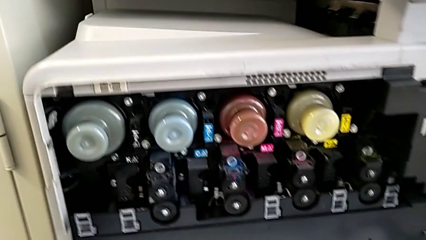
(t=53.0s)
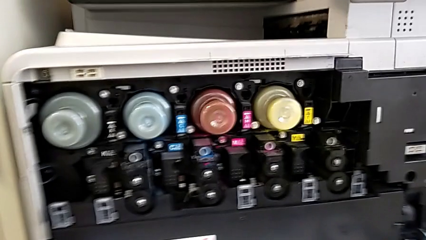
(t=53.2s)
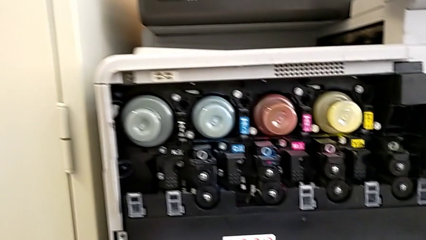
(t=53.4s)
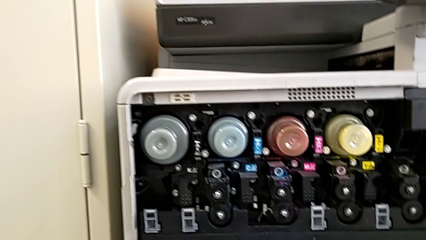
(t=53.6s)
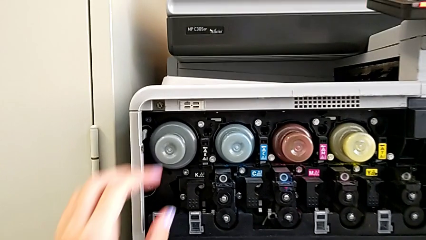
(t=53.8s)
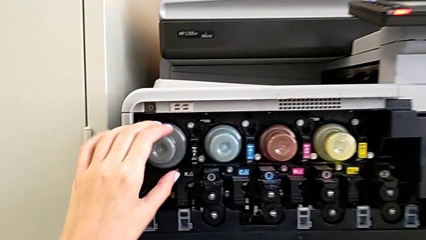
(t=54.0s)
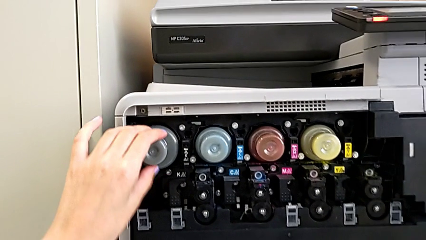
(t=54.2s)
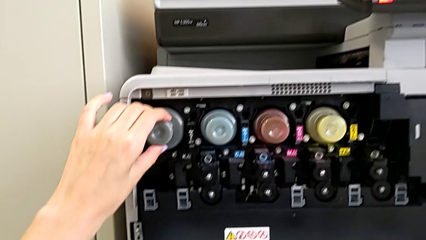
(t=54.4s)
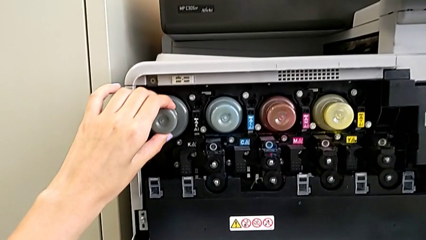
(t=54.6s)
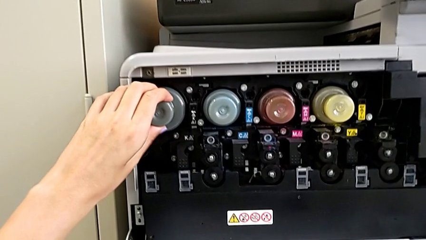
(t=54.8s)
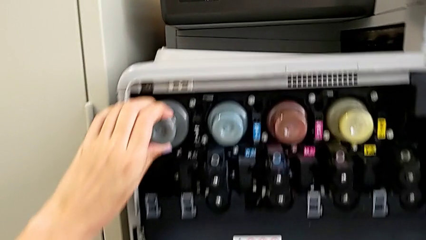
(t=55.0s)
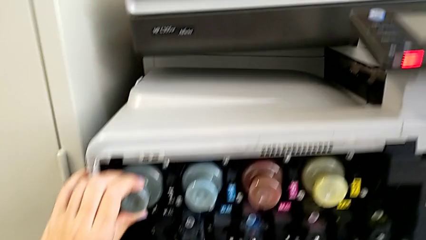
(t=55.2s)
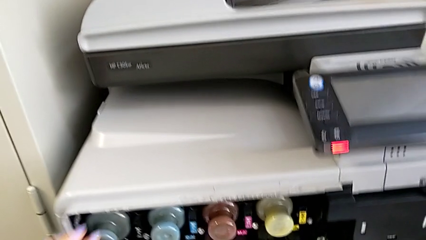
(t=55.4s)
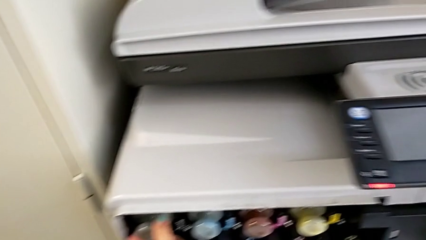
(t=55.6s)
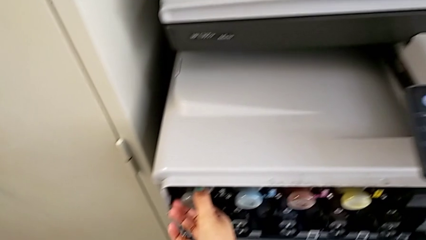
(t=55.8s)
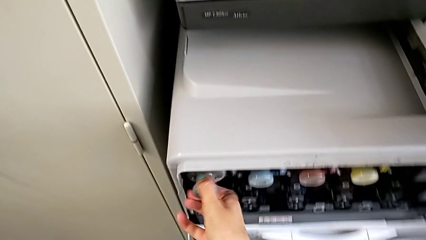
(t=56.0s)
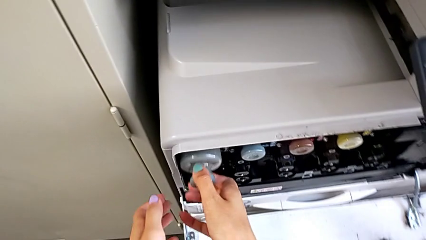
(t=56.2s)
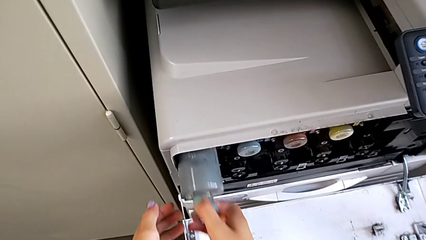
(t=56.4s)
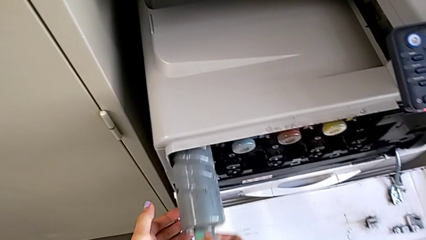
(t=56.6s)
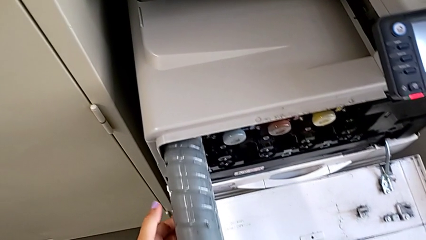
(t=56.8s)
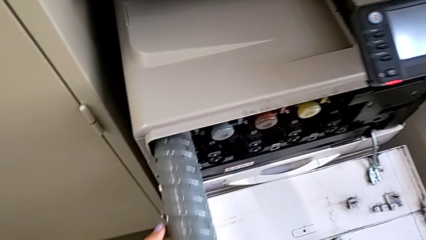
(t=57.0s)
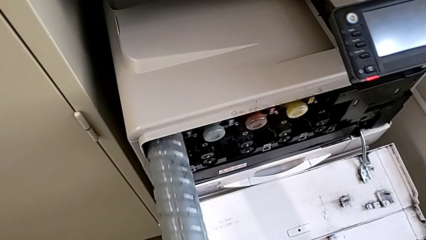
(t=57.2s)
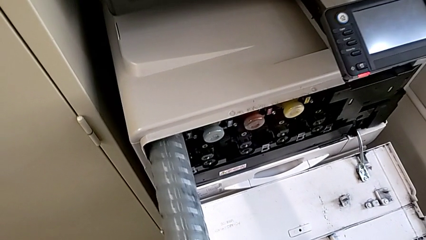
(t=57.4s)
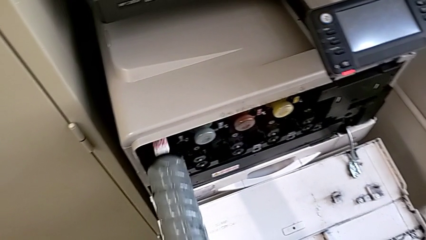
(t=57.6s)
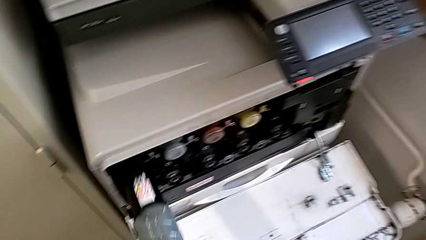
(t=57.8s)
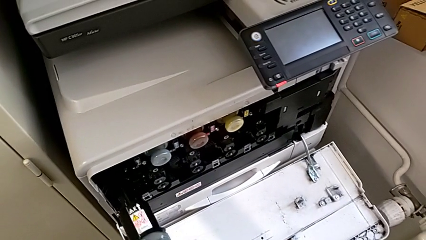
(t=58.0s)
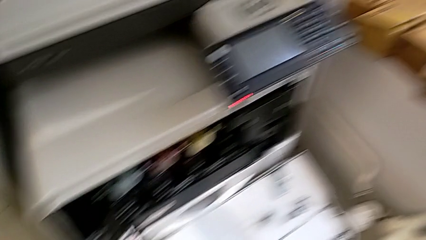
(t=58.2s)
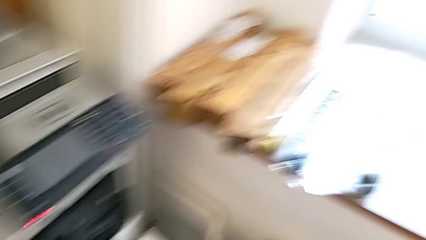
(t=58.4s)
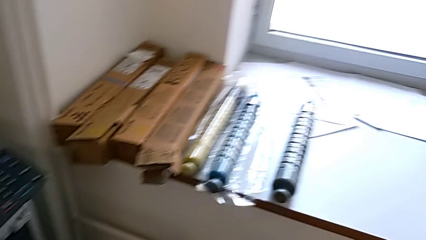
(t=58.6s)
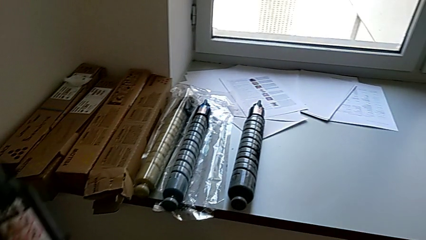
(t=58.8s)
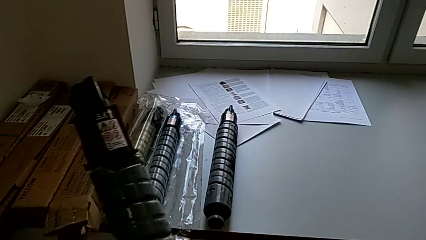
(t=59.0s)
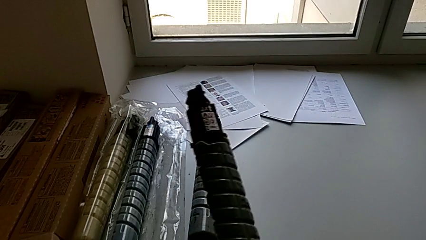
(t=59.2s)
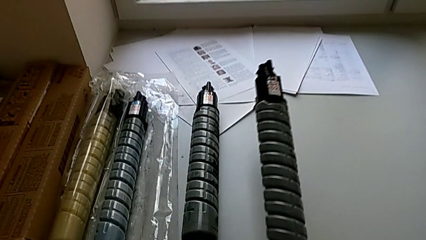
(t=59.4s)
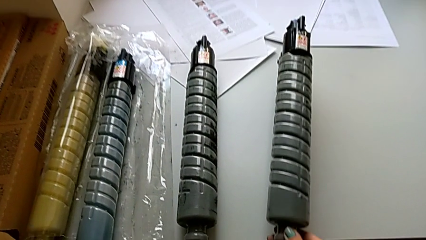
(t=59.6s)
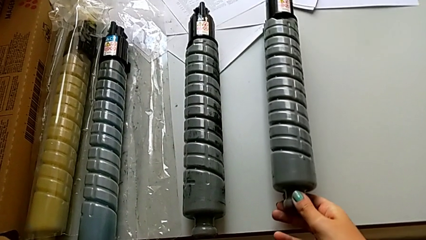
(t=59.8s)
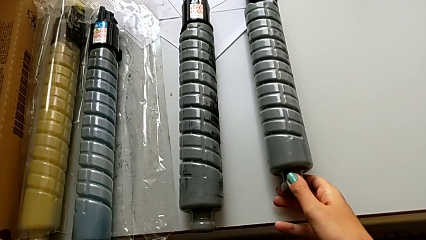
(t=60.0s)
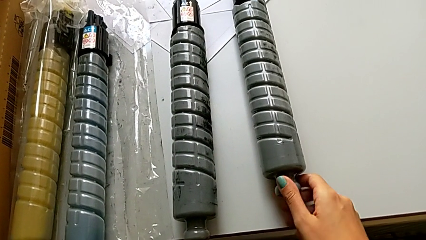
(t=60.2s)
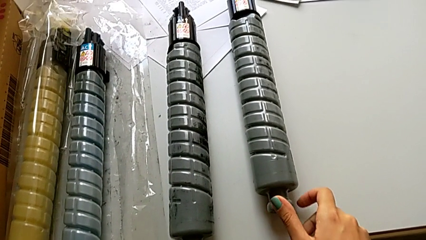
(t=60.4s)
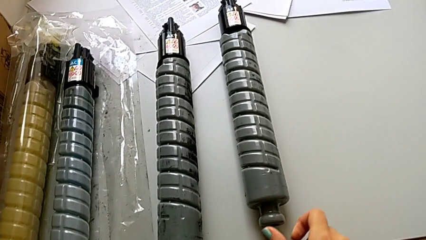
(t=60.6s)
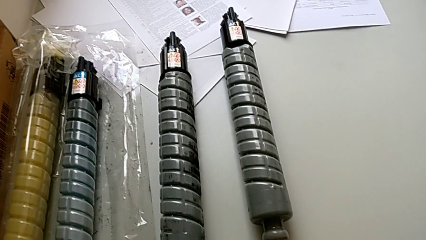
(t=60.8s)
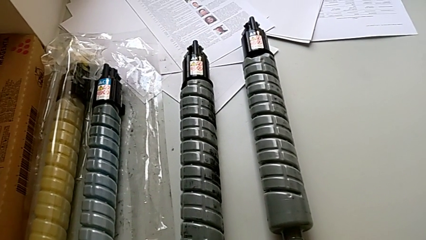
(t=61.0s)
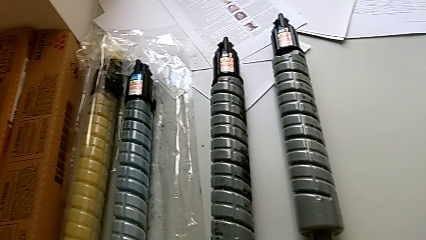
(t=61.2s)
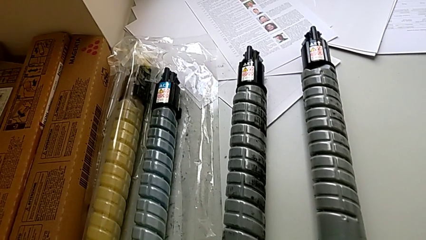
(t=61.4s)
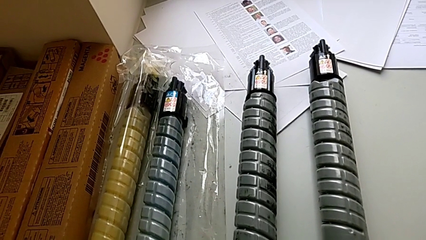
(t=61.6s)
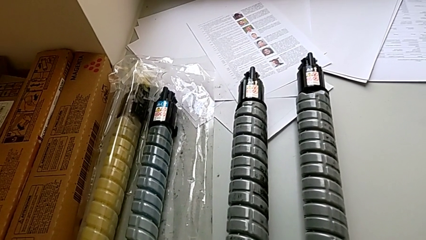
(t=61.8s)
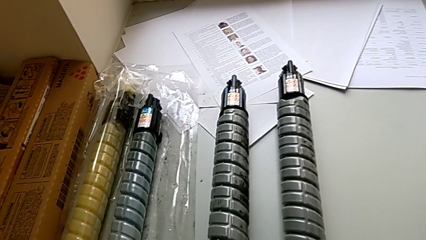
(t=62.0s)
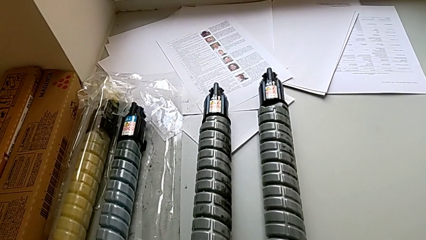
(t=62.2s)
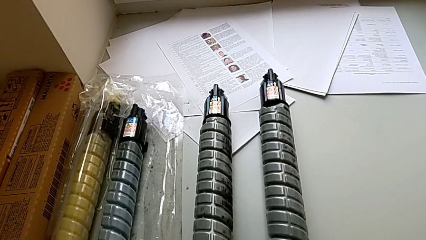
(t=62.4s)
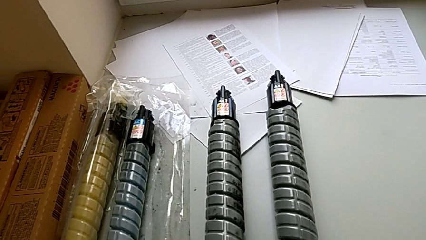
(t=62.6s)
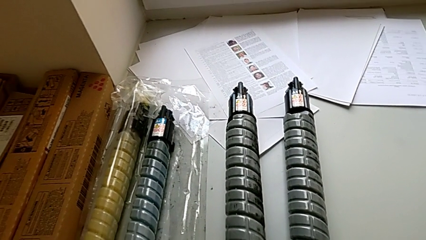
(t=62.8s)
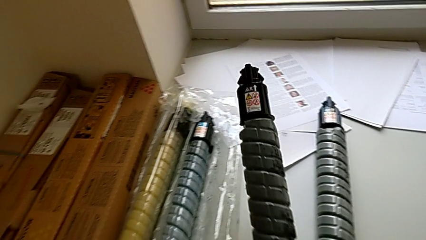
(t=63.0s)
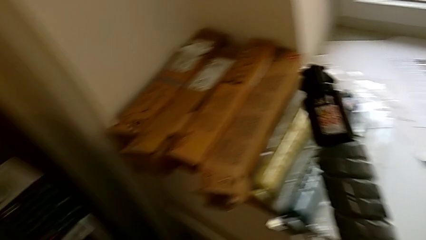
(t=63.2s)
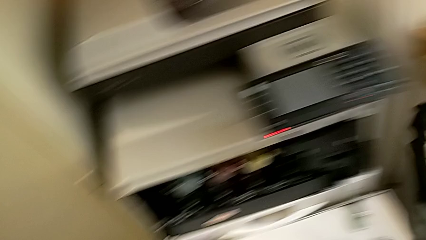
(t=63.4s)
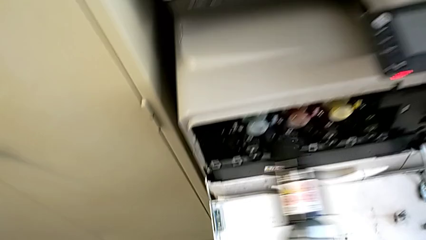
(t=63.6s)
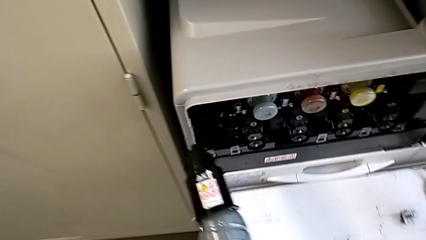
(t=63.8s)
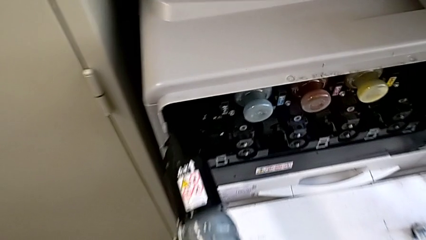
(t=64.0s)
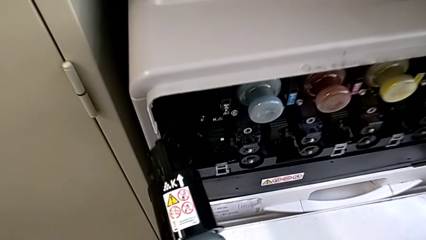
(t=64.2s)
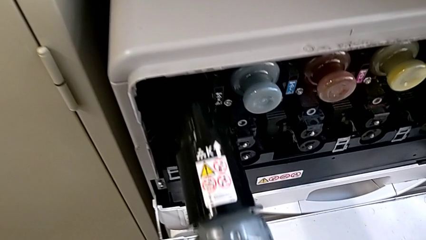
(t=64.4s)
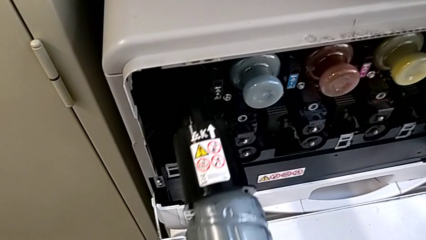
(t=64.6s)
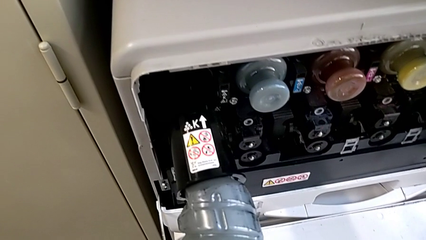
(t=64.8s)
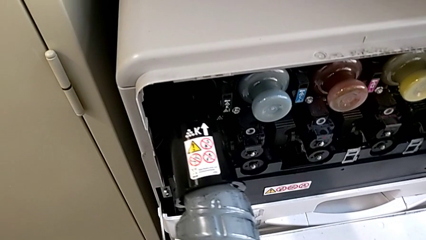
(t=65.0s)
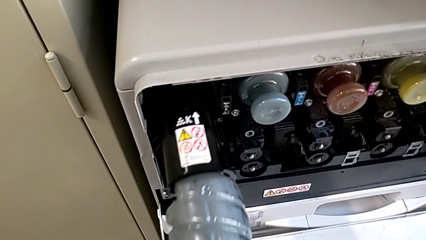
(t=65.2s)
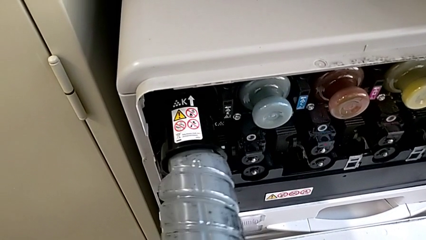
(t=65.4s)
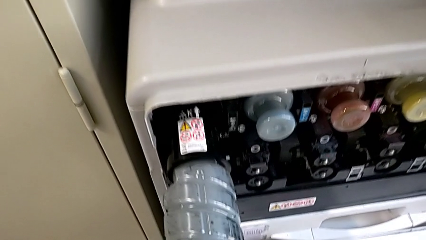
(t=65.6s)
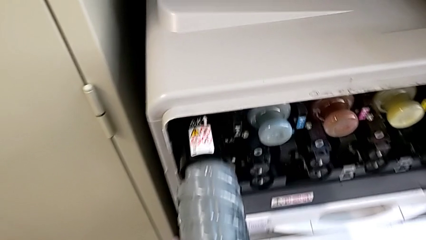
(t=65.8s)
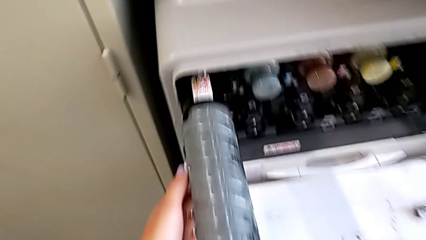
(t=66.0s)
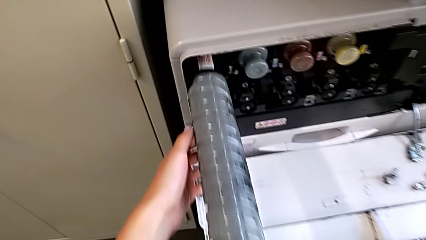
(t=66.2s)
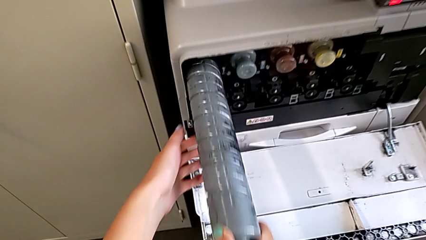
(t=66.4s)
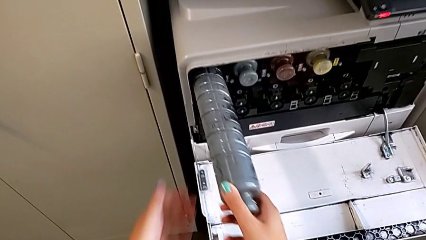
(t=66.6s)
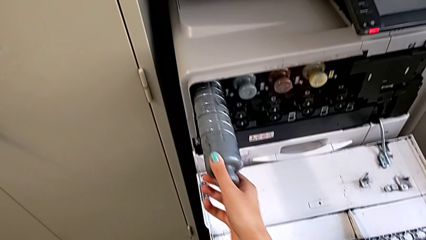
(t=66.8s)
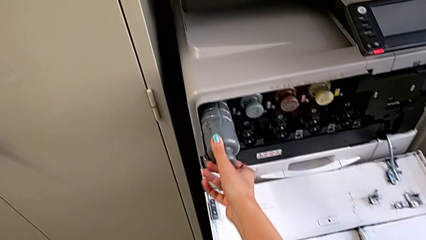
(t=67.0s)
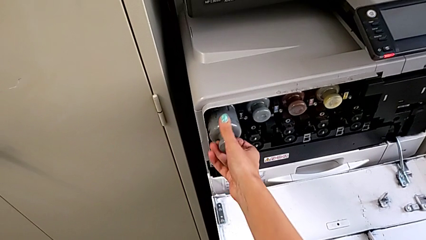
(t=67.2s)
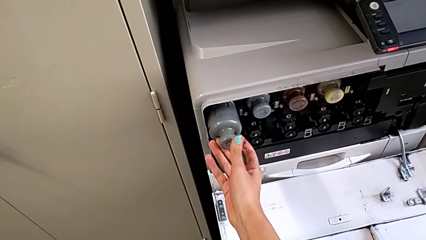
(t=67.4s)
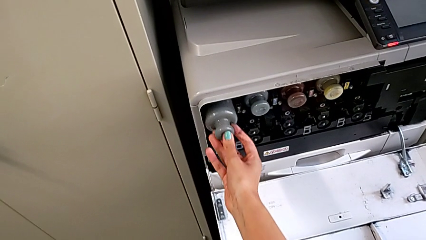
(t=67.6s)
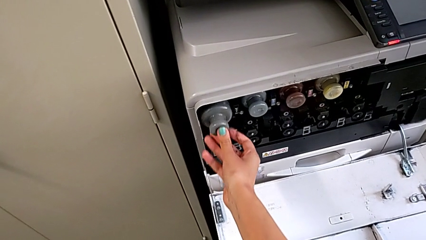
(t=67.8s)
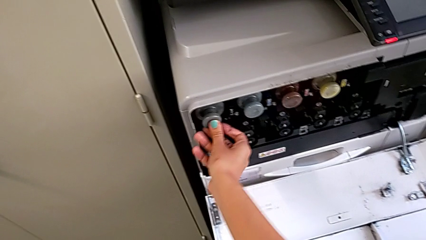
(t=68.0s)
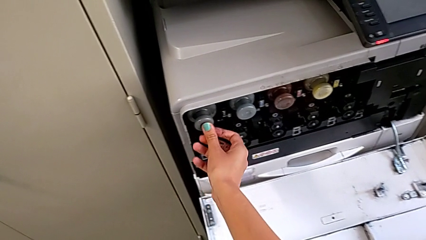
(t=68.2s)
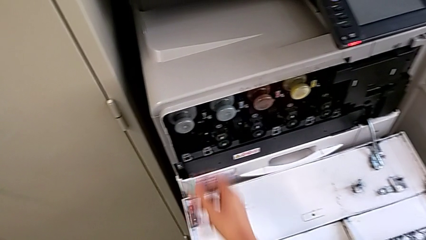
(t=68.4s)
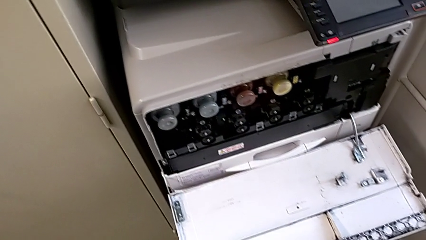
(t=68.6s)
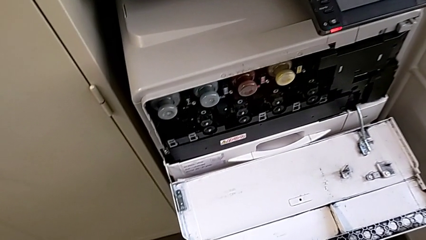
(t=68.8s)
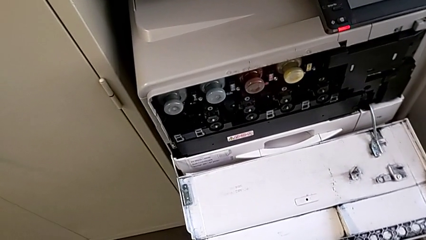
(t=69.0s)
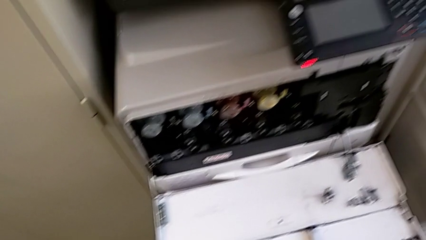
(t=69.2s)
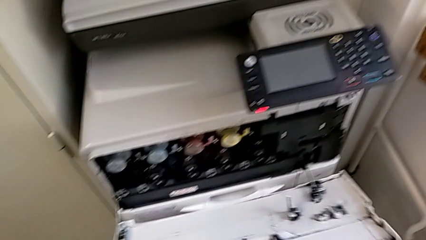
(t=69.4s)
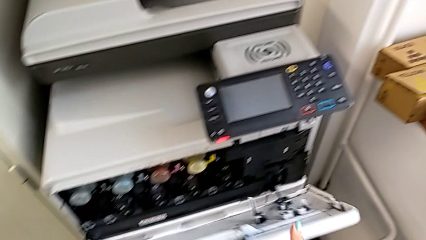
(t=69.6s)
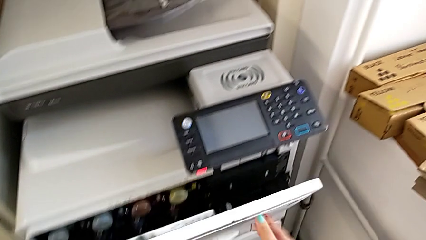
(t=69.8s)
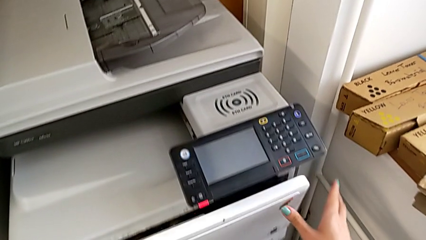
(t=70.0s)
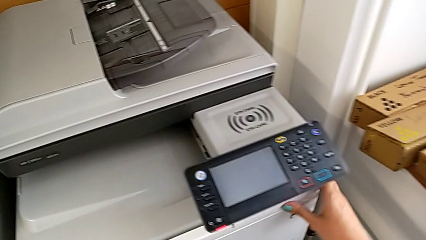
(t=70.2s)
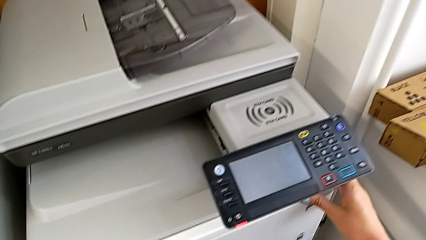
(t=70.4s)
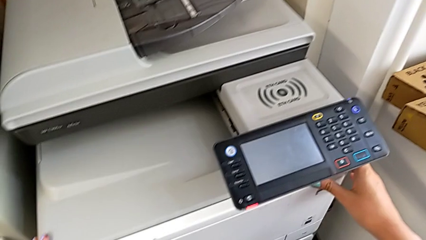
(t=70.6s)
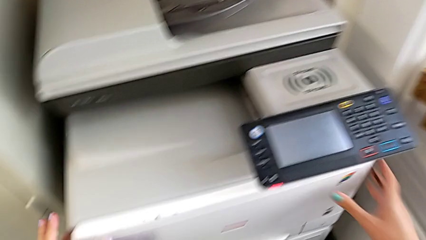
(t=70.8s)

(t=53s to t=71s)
The camera wearer is exchanging a black ink cartridge. They grab the old ink cartridge, pull it, place it, grab the new ink cartridge, approach the cartridge gate, insert the new ink cartridge and close the cartridge gate.
